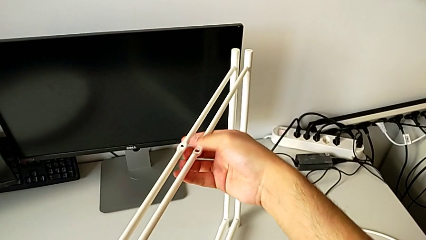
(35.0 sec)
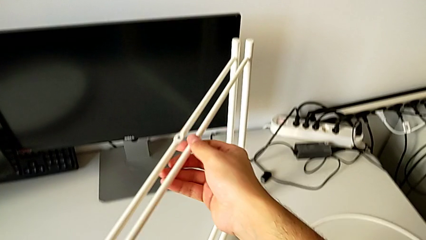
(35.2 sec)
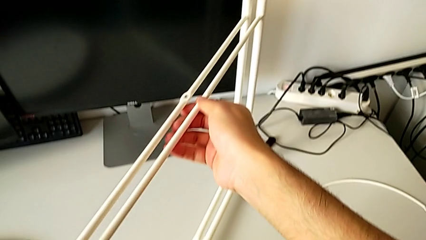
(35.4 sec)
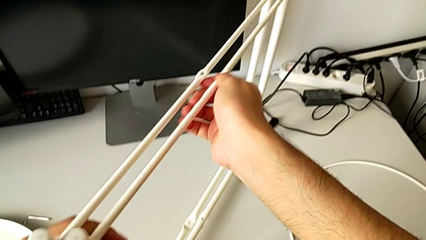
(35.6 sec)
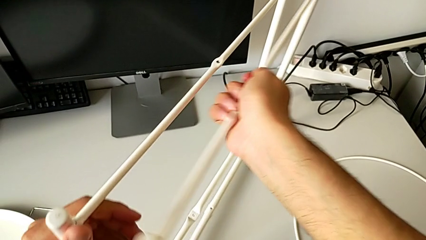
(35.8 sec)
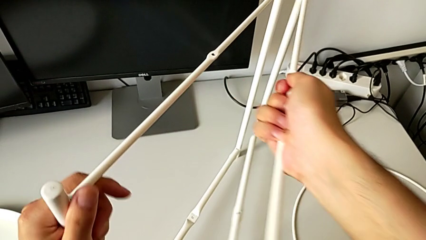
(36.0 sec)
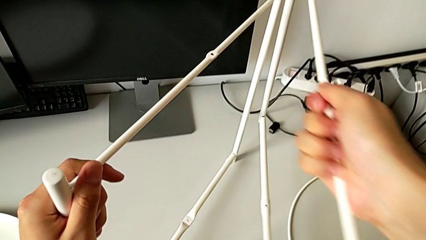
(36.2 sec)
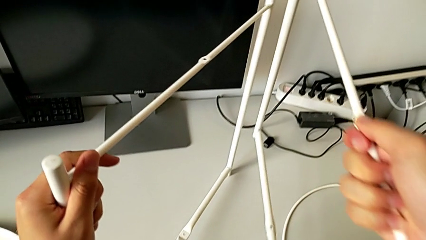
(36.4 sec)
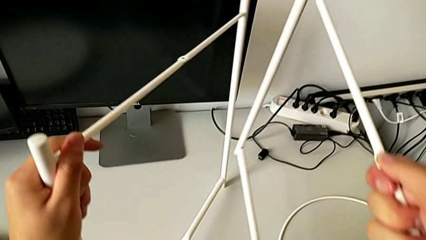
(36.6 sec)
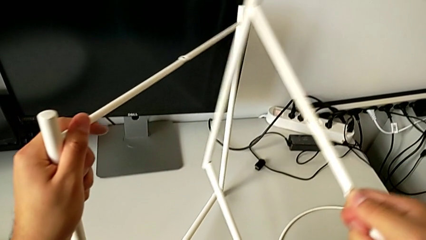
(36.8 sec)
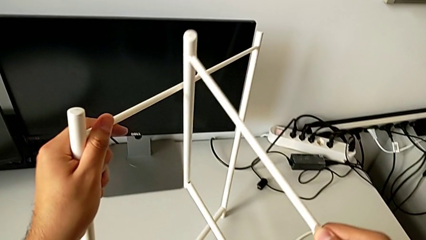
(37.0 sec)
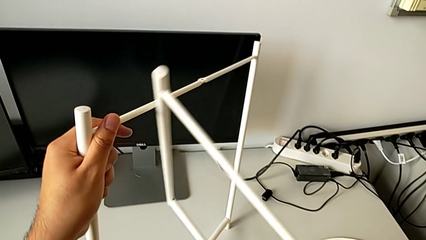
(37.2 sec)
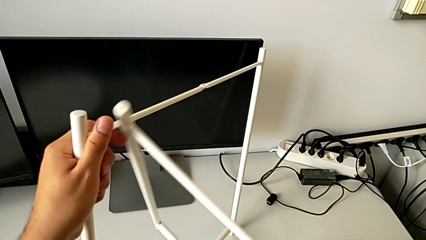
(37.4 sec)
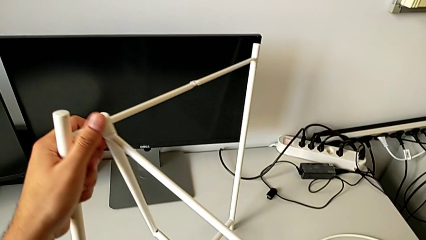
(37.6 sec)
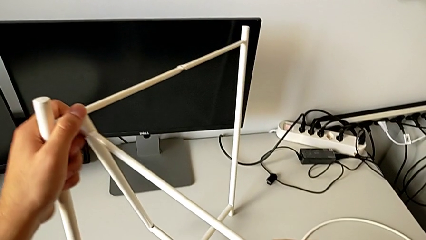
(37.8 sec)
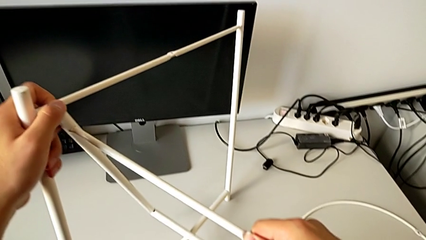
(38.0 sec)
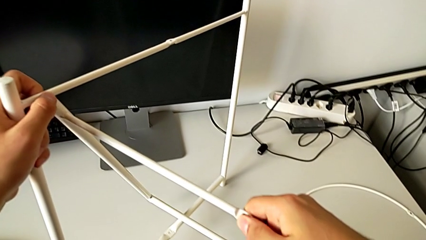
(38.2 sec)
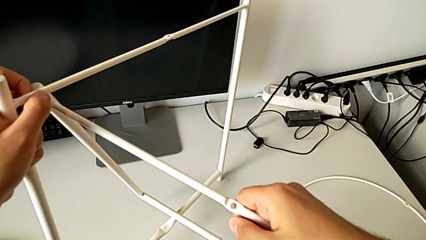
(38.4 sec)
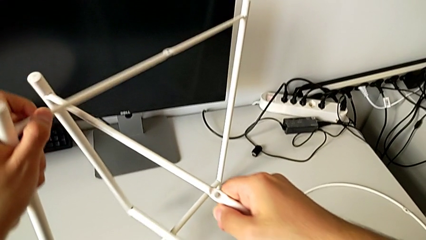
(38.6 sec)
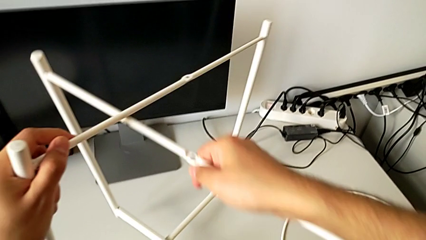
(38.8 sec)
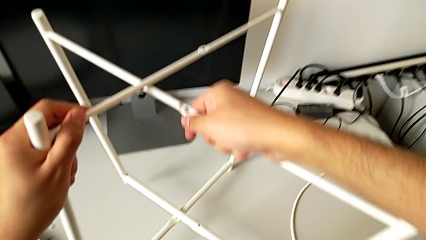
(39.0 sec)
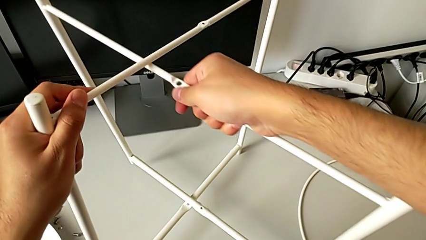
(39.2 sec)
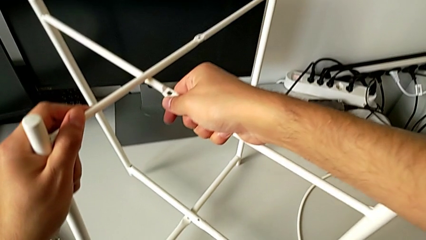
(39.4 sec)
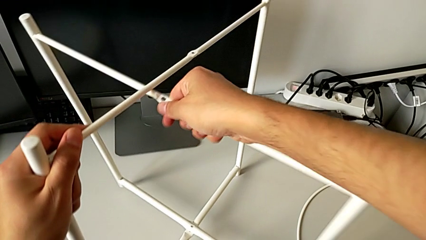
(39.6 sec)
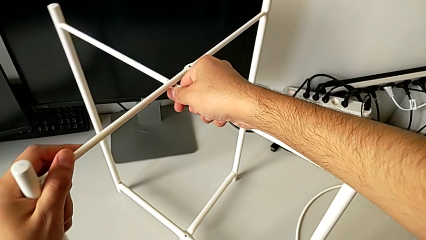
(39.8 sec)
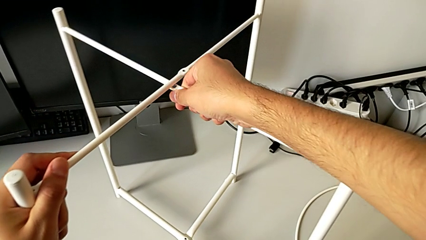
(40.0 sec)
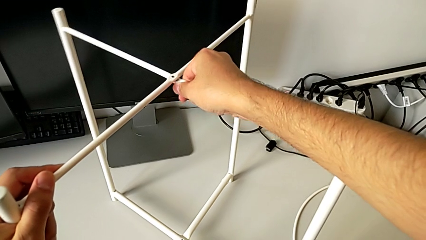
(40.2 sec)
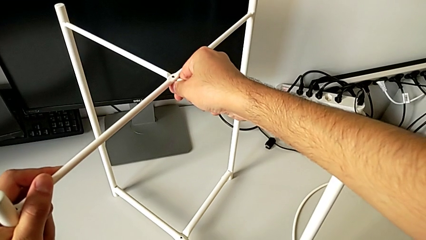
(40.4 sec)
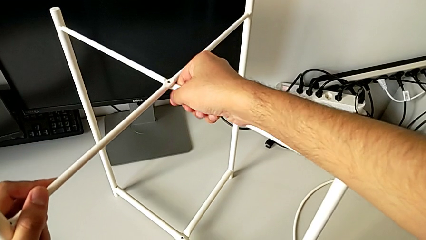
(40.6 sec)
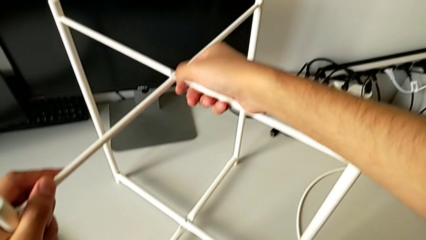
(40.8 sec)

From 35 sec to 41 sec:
The camera wearer is mounting the legs. They rotate the leg and align it.

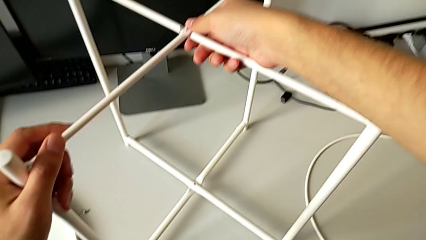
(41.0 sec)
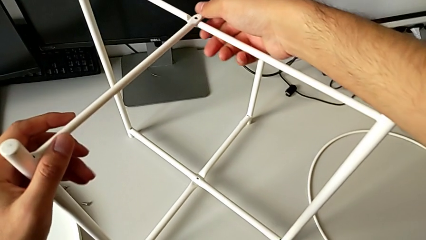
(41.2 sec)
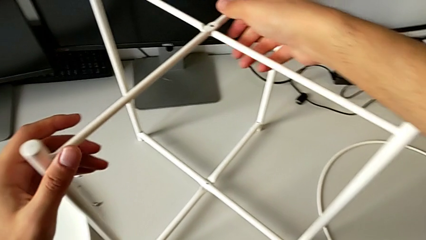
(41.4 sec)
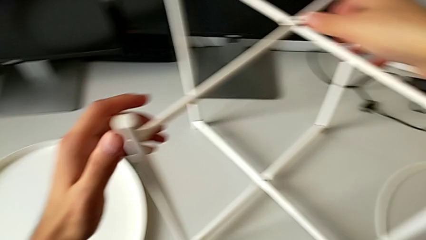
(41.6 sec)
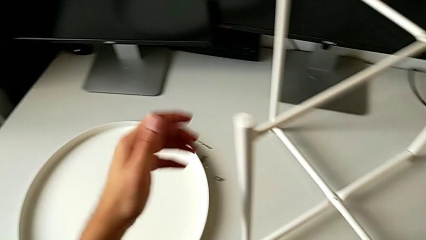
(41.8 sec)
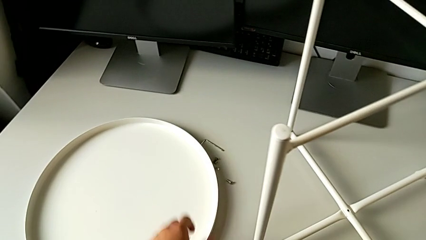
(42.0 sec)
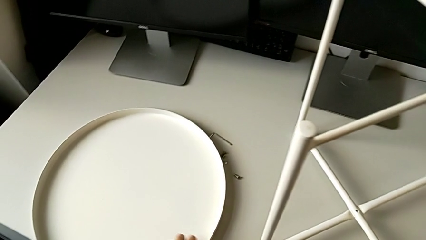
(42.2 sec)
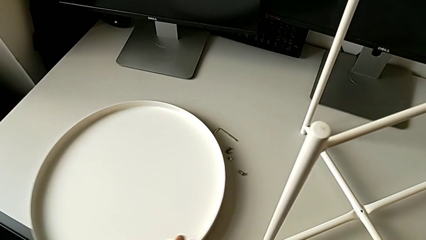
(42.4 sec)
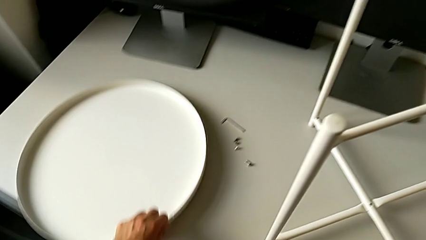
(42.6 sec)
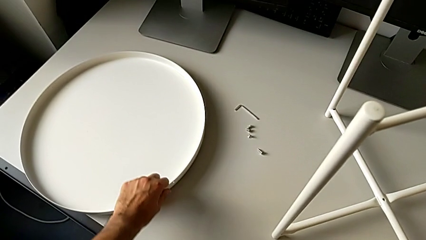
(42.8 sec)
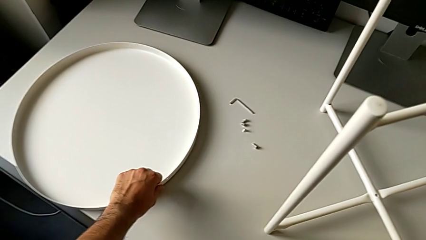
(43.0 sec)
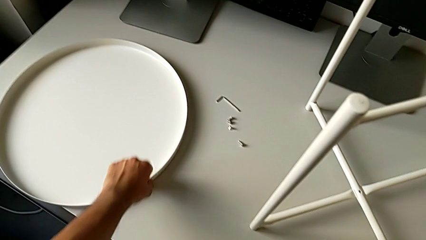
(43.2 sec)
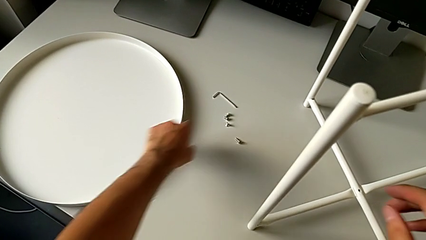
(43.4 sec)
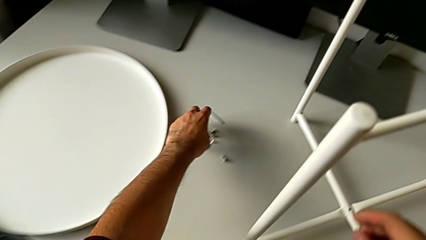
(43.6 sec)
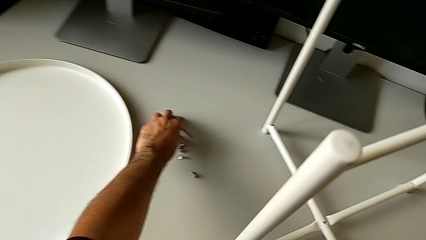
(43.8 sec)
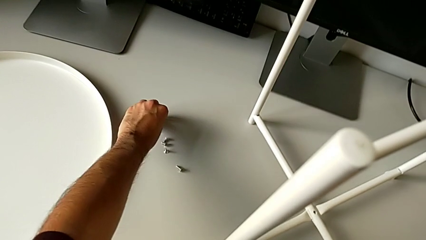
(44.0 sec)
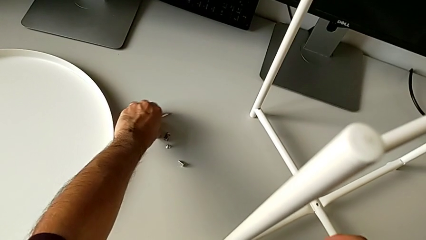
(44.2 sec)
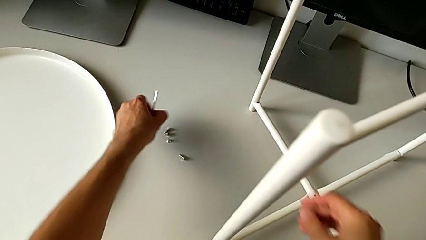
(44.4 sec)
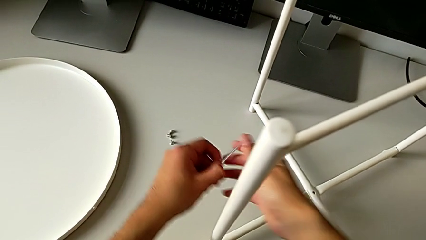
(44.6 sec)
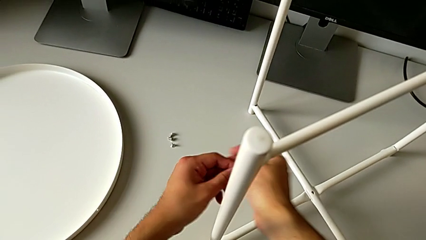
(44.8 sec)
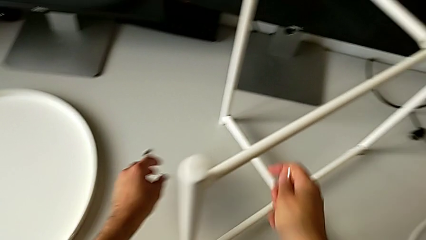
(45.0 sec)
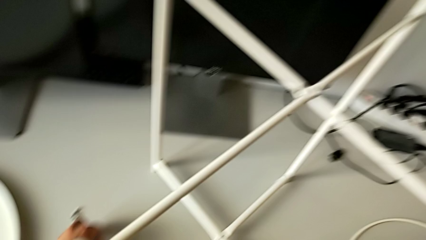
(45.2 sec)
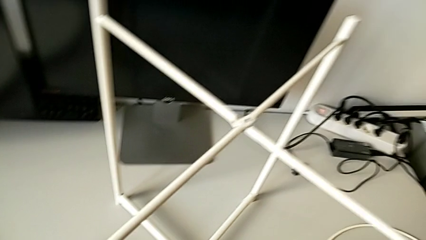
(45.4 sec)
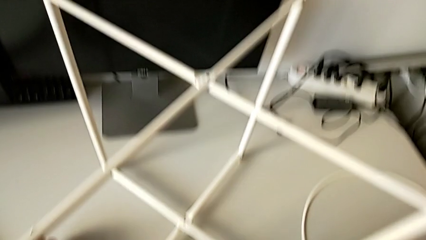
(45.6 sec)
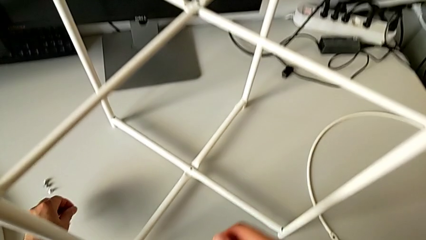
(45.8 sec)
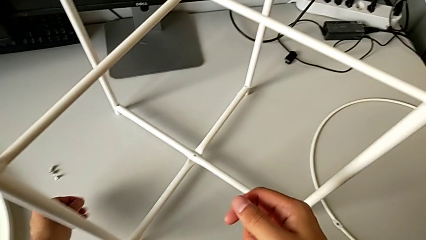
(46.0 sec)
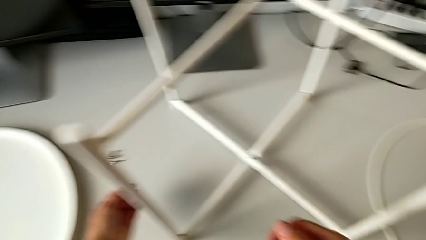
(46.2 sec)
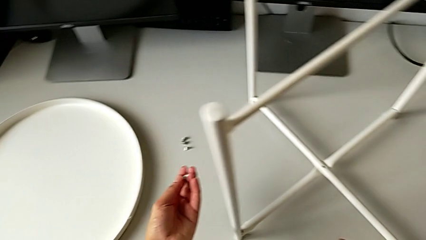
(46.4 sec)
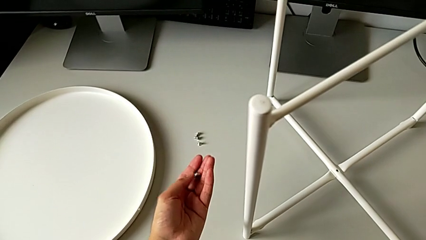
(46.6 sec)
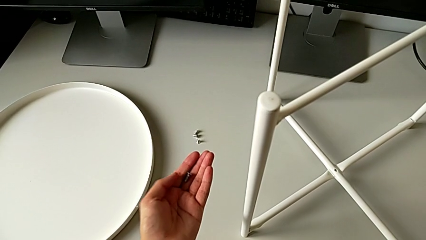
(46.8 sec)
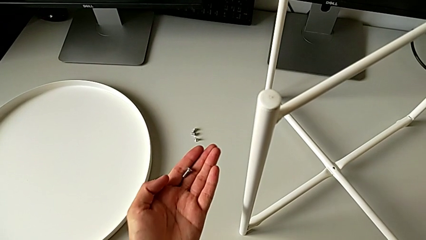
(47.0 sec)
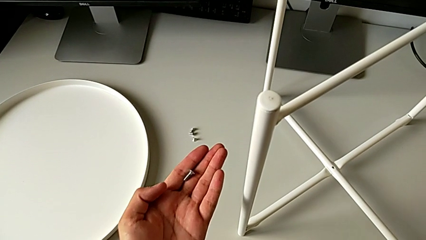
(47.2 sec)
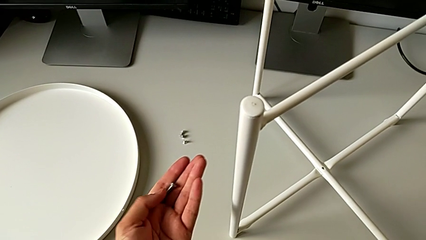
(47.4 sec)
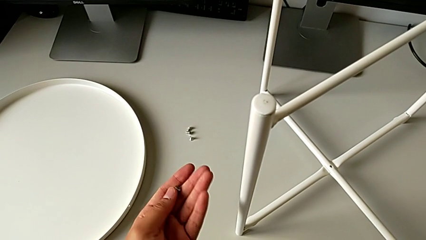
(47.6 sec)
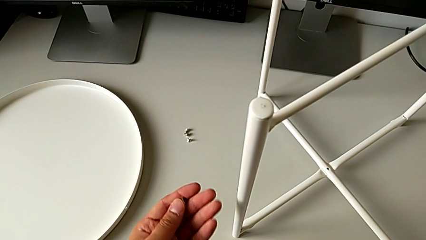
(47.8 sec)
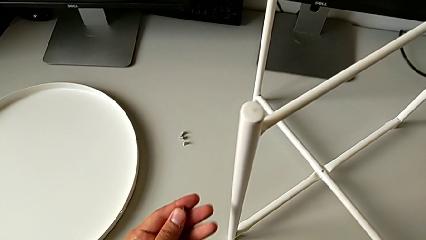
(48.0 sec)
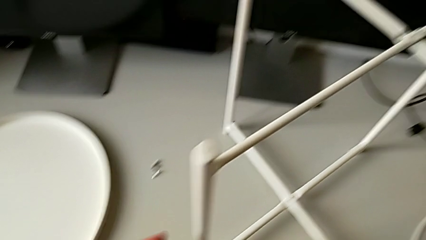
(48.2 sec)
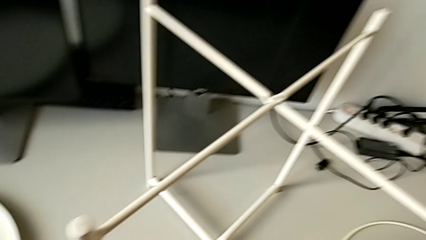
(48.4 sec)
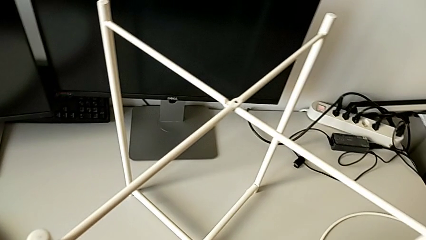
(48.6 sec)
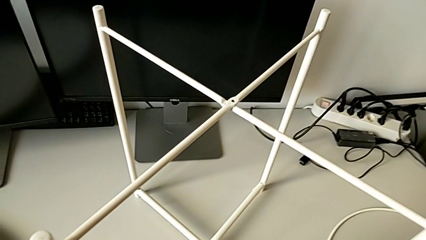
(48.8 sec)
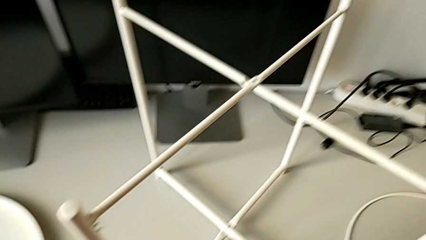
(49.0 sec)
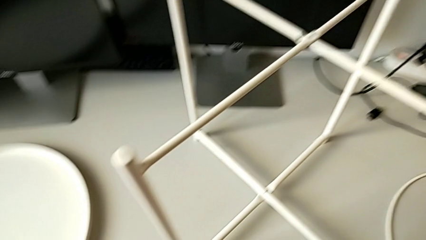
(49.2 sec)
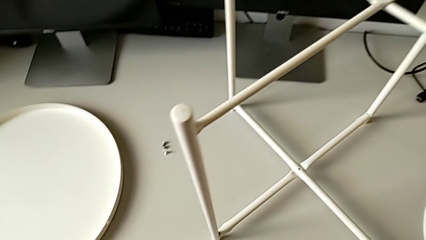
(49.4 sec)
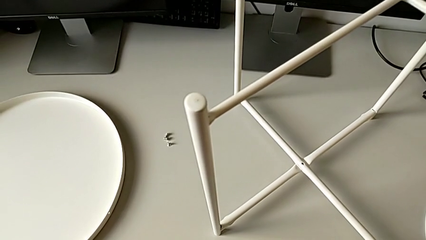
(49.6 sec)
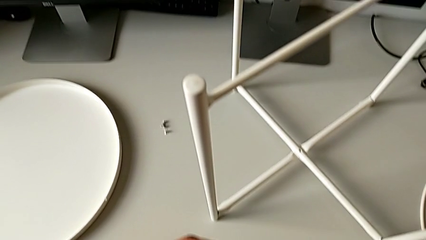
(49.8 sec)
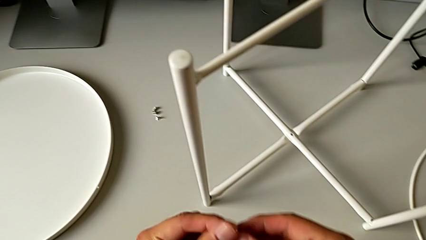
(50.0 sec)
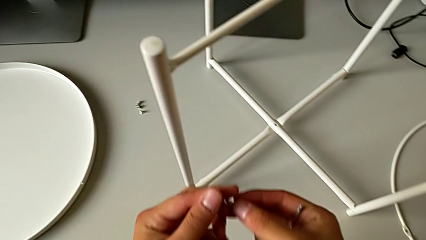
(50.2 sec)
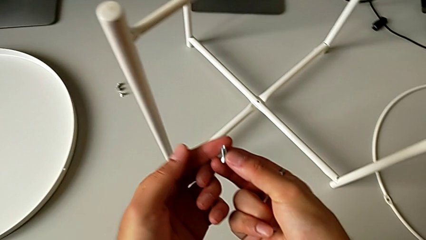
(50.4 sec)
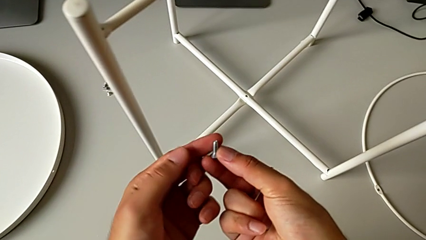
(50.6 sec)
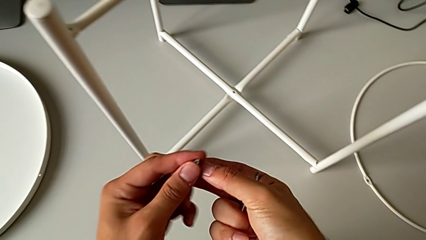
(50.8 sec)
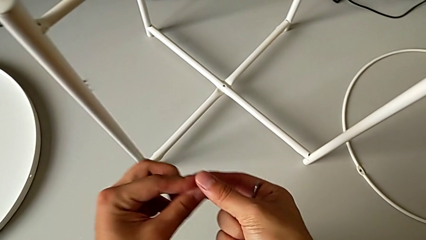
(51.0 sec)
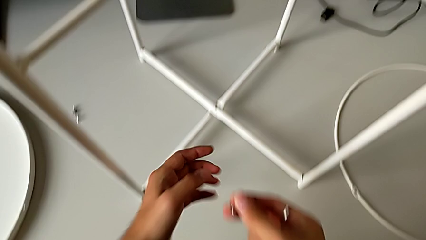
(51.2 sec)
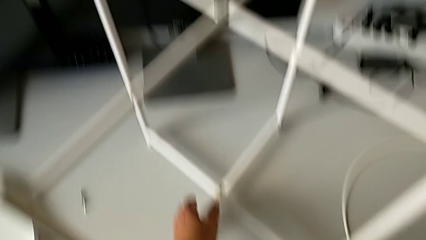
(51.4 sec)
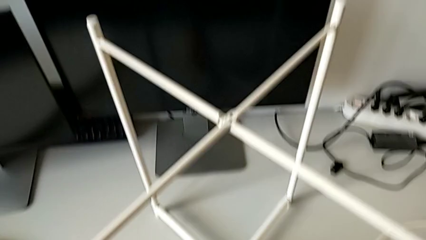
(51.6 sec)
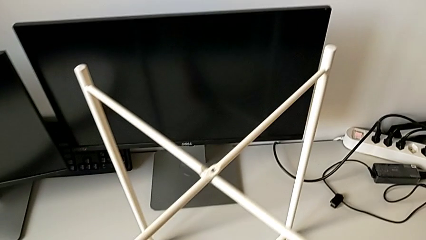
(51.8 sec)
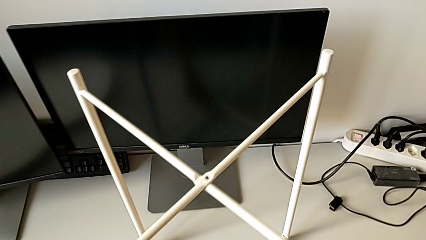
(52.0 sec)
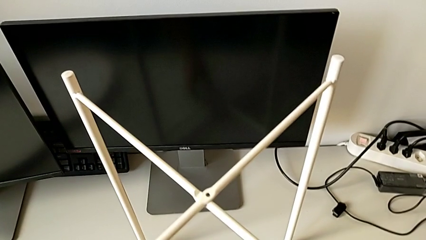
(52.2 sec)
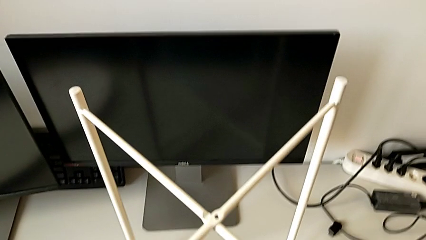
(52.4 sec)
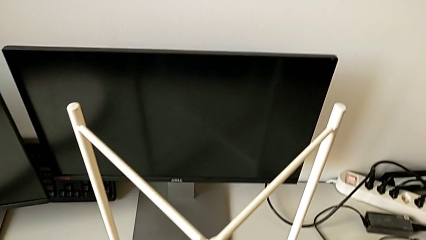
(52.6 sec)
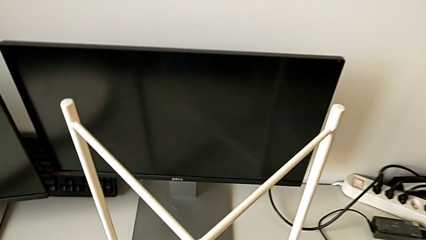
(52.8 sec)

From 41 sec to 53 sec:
The camera wearer is screwing the top screw to join the legs. They slide the tray, grab the Allen wrench, grab the hex socket head, inspect it and grab it.
